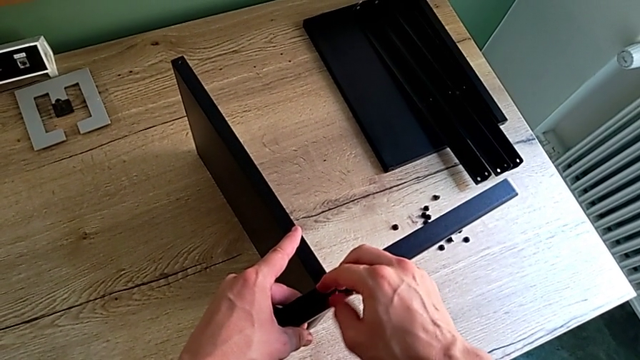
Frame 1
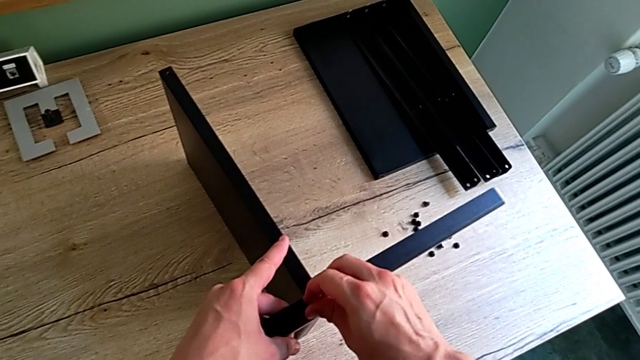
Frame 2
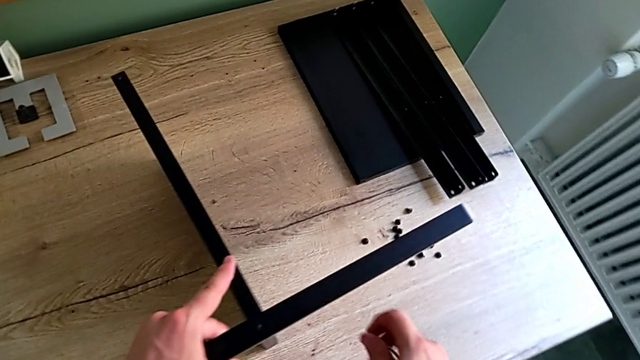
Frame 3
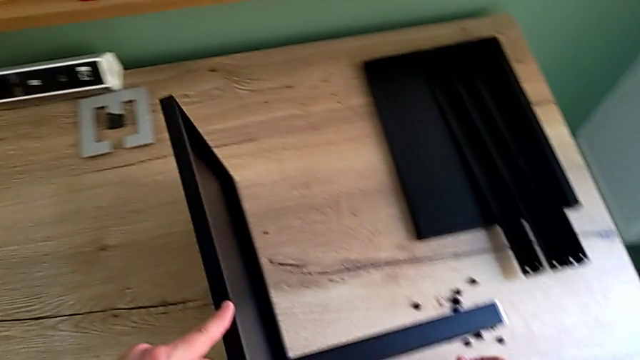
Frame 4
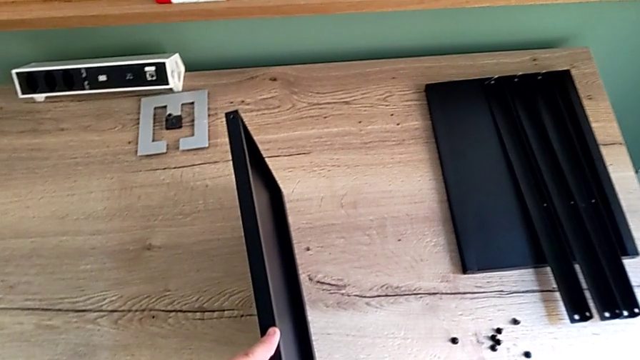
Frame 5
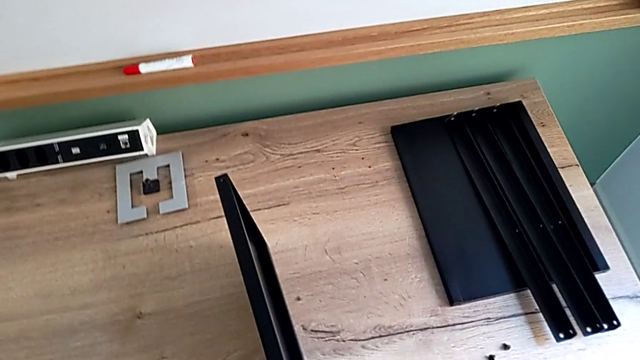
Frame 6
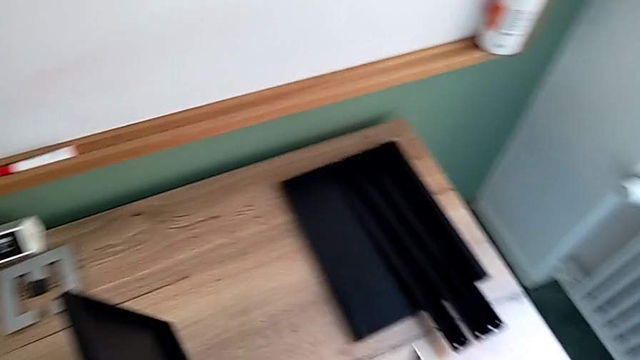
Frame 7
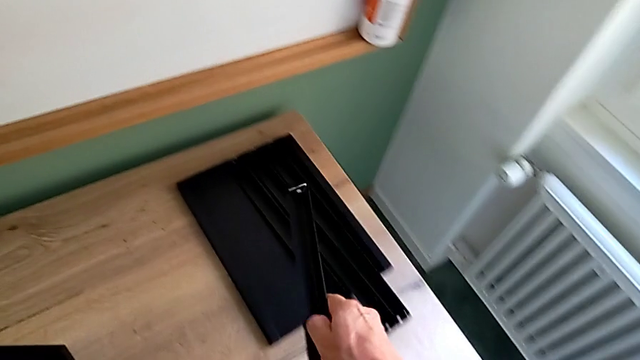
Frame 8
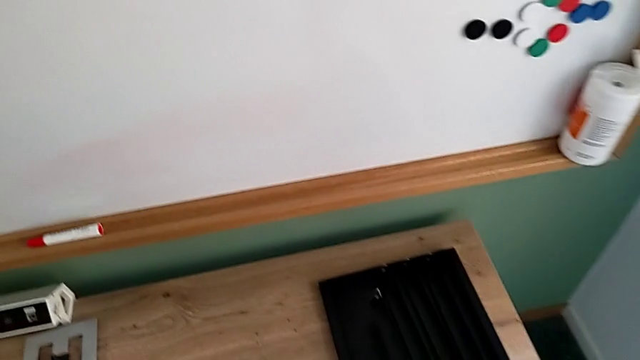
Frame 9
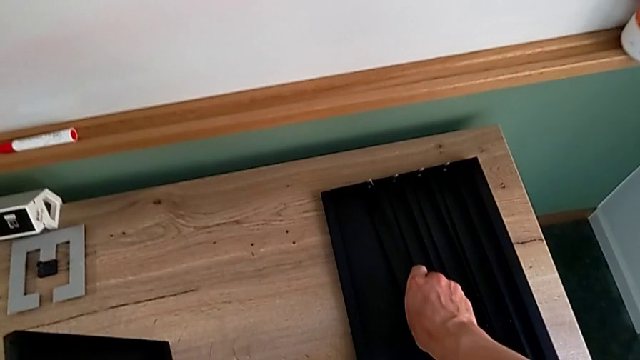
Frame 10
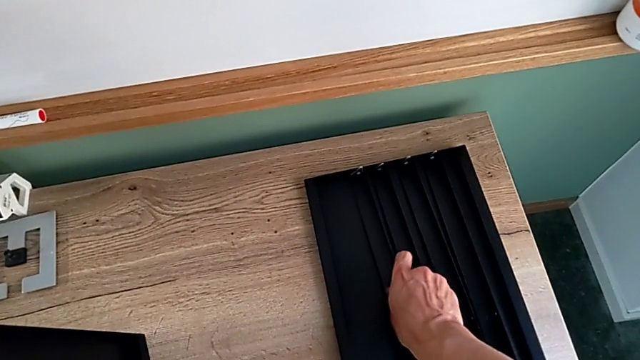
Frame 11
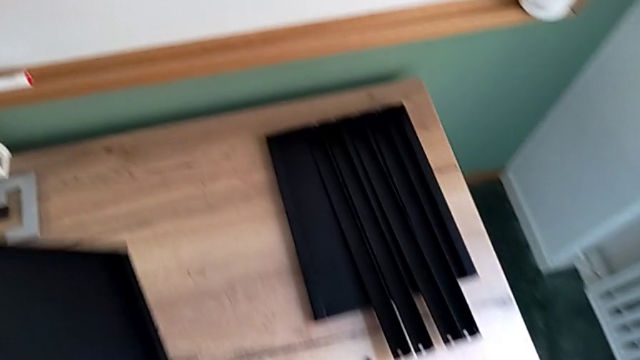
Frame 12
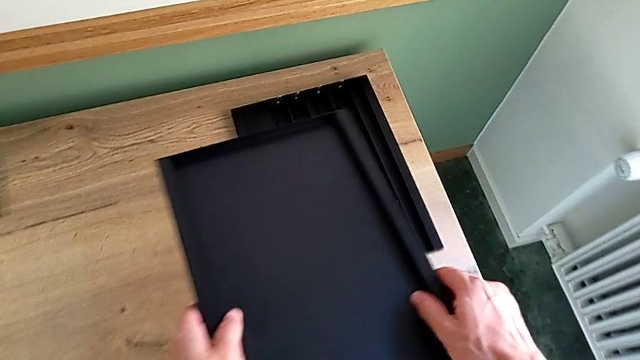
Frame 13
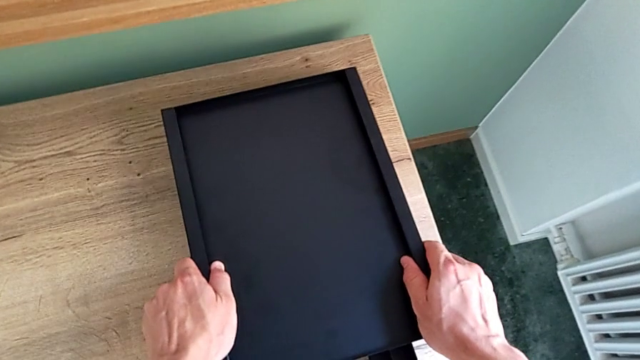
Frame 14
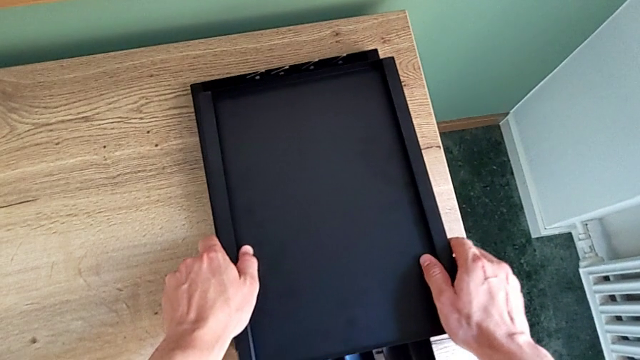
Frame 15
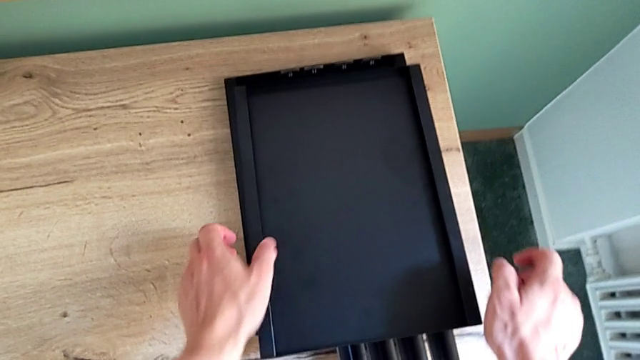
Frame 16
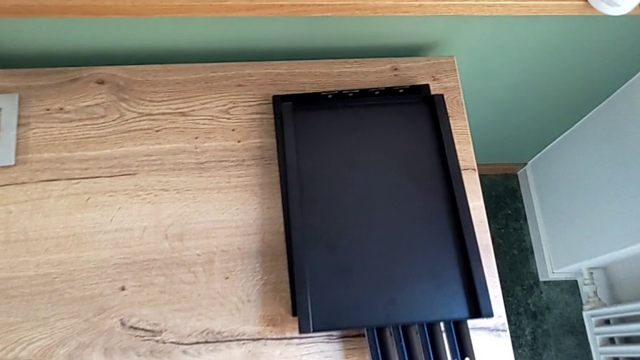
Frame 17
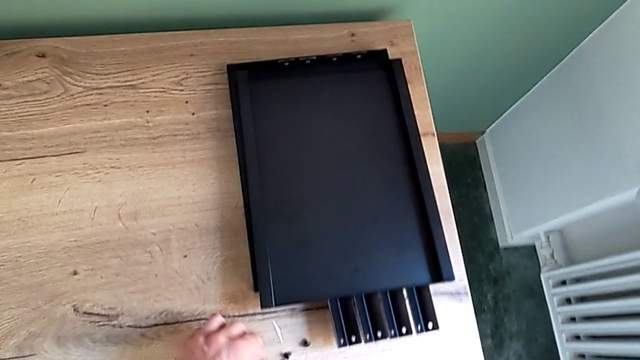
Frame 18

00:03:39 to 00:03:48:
The camera wearer is disassembling the fourth leg of the shelf and finishing disassembling. They disassemble the hex socket head, place it, disassemble the fourth leg, place it, place the bottom tray and place the Allen wrench.
